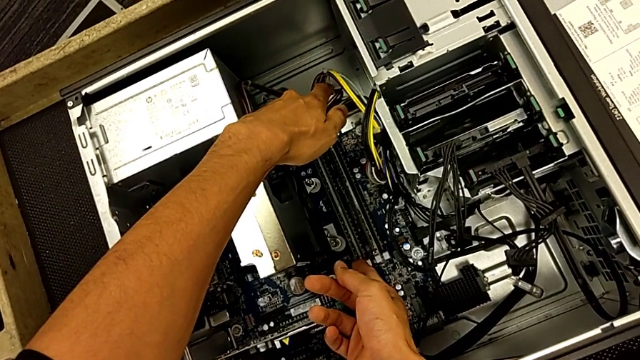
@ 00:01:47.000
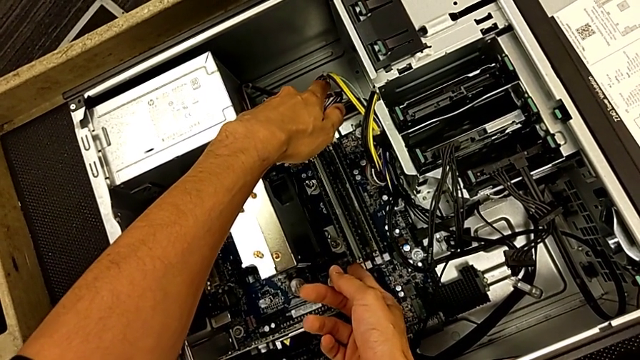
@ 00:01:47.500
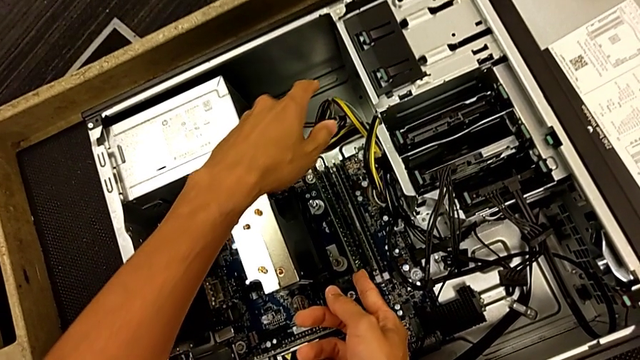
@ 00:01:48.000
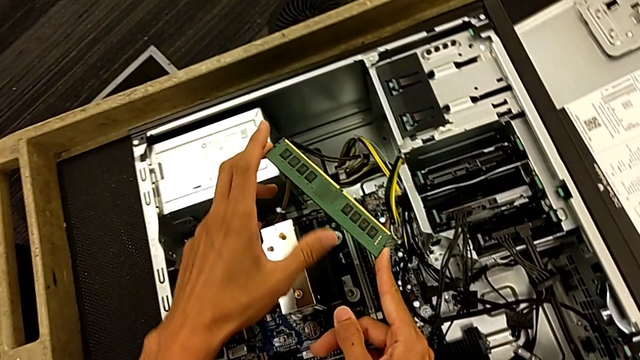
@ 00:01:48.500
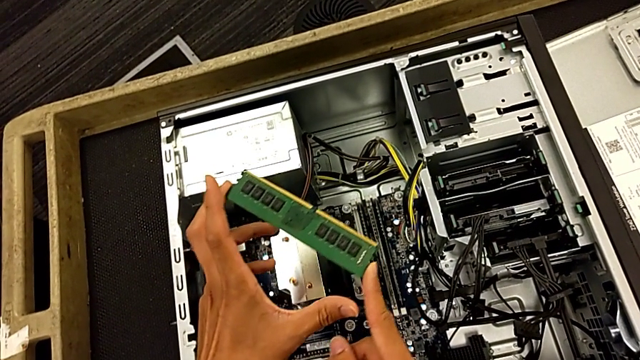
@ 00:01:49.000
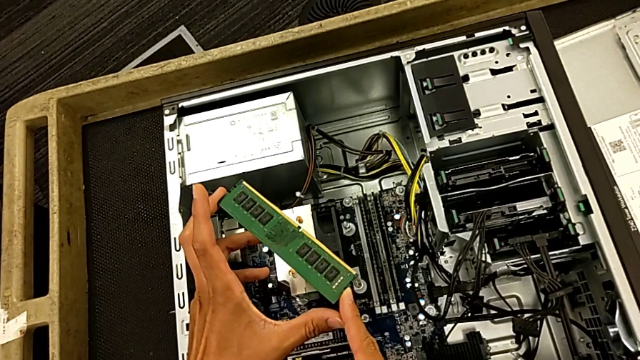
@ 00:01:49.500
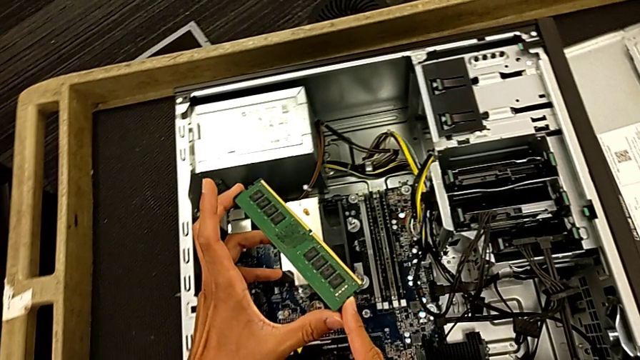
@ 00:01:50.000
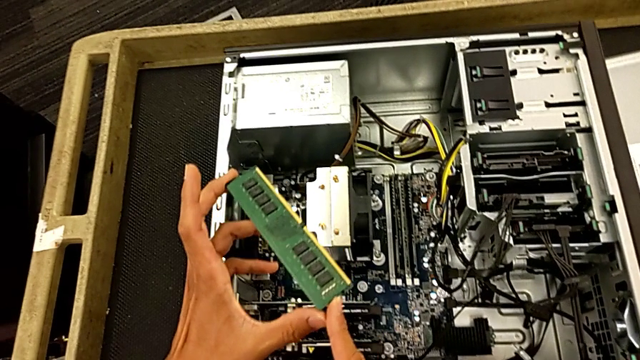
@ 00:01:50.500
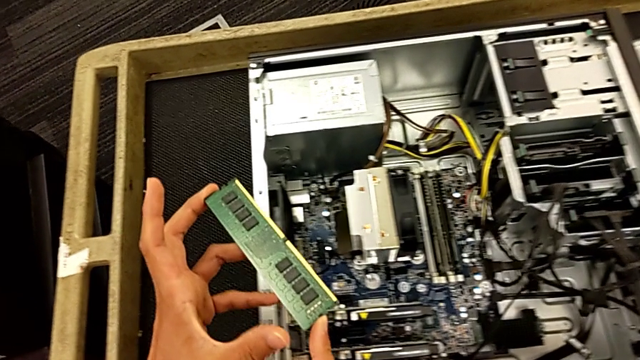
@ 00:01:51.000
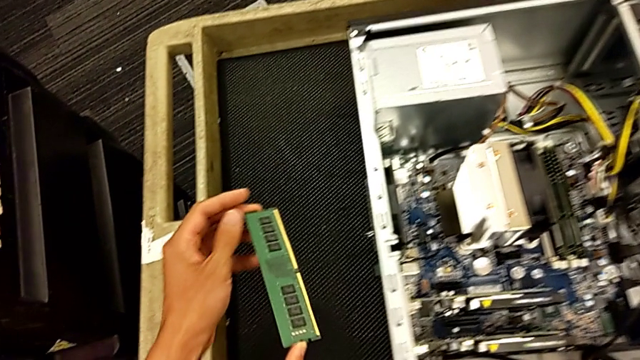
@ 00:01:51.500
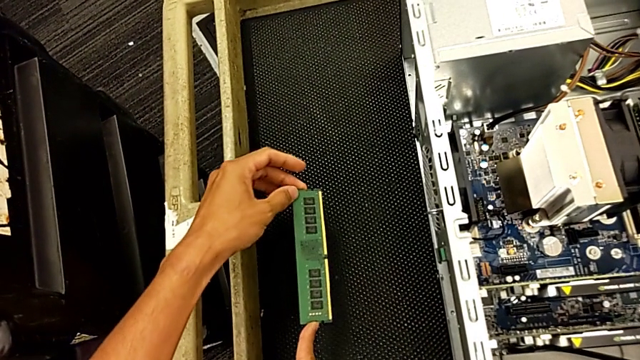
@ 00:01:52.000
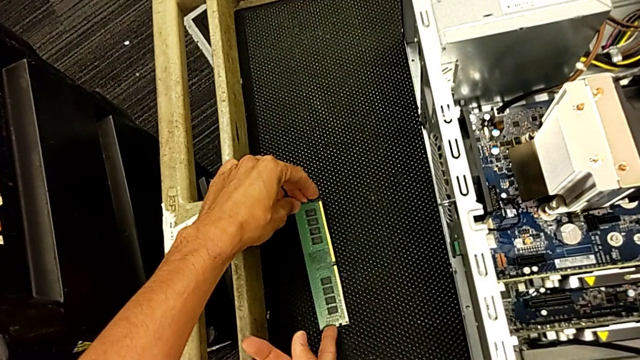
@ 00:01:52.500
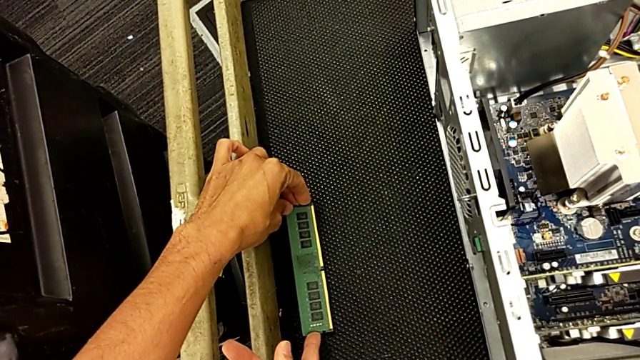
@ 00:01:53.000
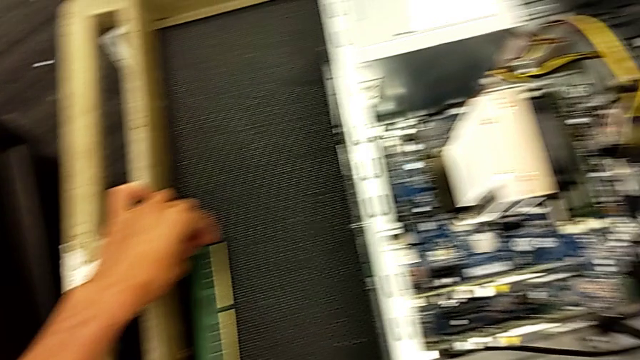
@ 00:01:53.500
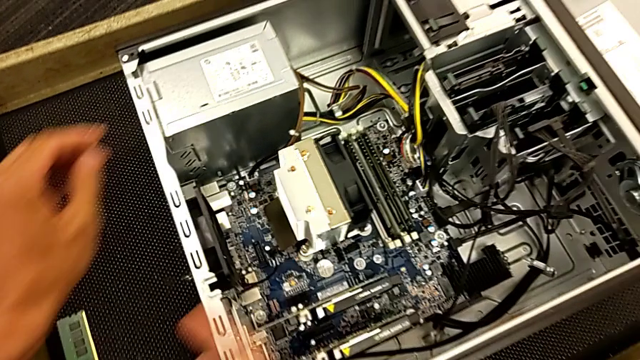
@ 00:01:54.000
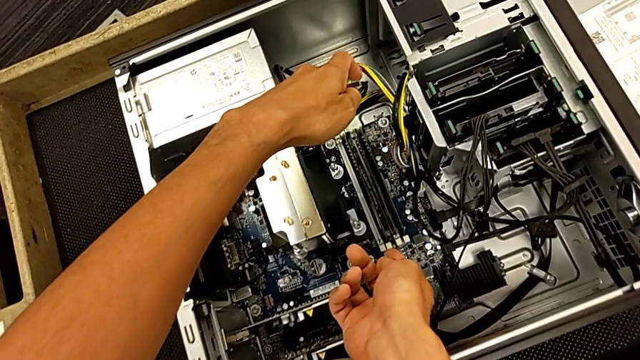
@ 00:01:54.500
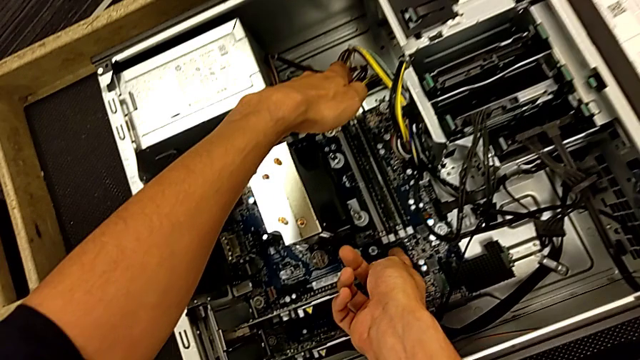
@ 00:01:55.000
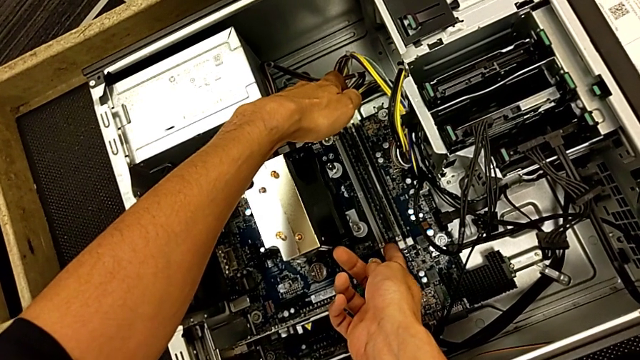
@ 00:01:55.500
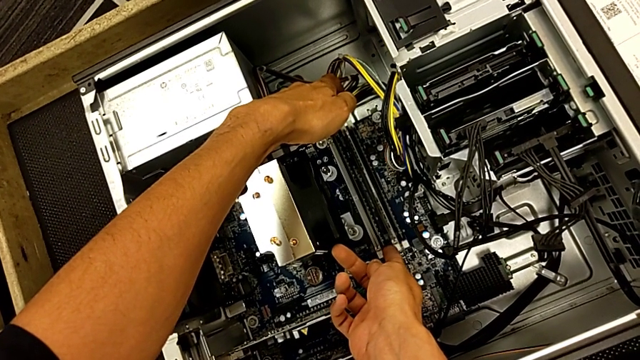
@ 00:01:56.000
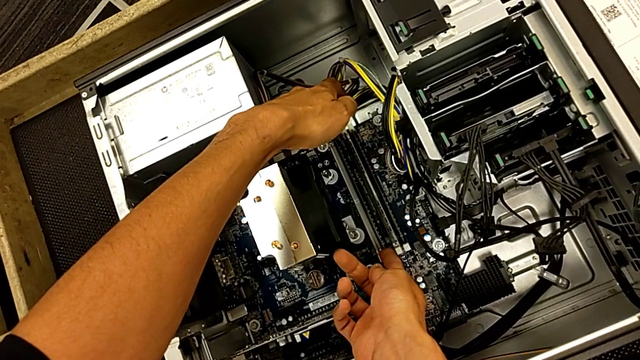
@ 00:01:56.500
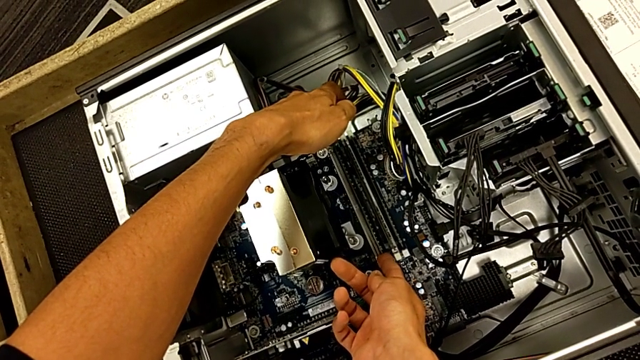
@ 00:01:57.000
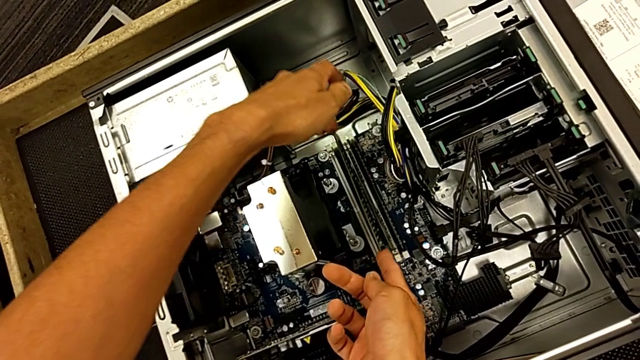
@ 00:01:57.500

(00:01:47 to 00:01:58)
The camera wearer is pulling out the RAM. They withdraw the first RAM twice, place it, grab the second RAM and lift it.

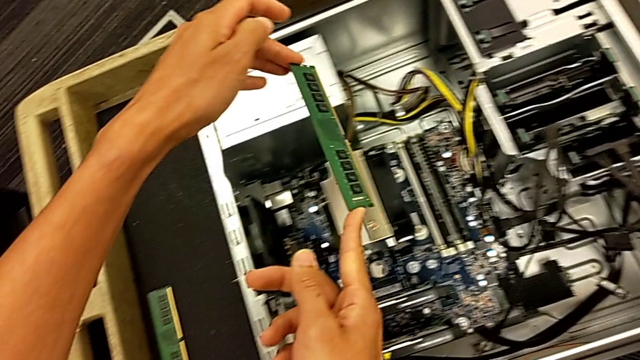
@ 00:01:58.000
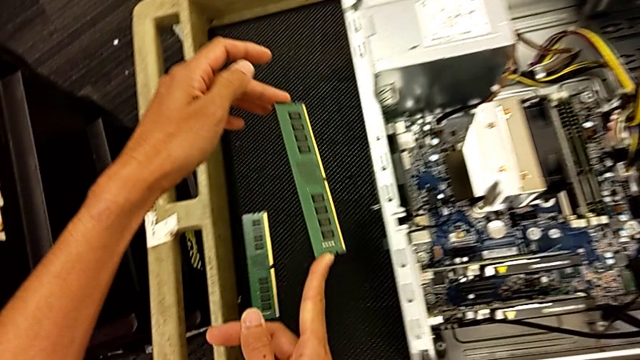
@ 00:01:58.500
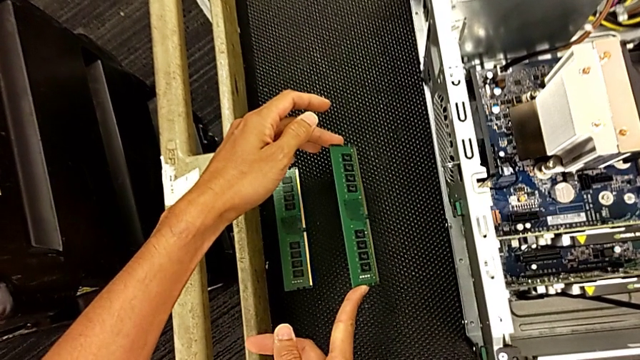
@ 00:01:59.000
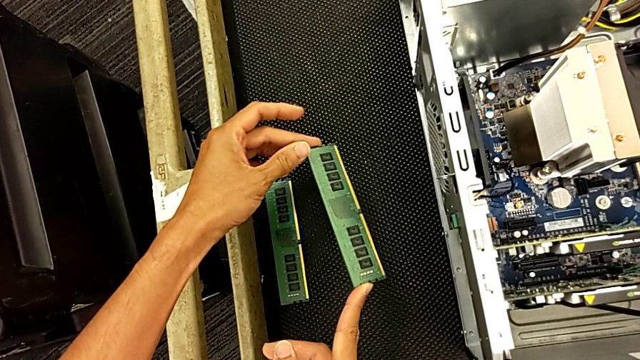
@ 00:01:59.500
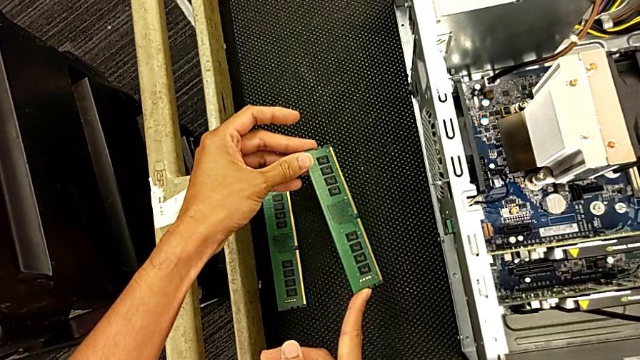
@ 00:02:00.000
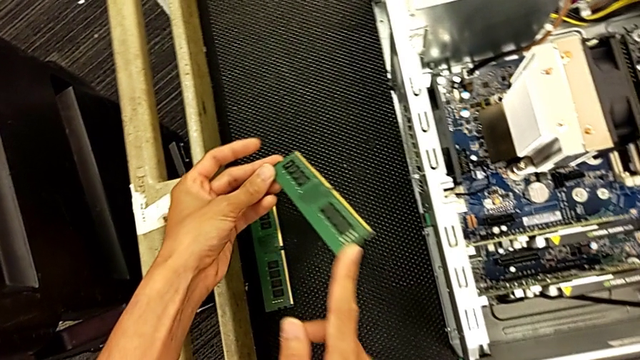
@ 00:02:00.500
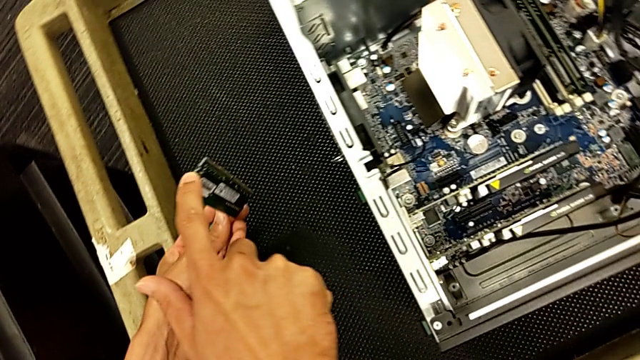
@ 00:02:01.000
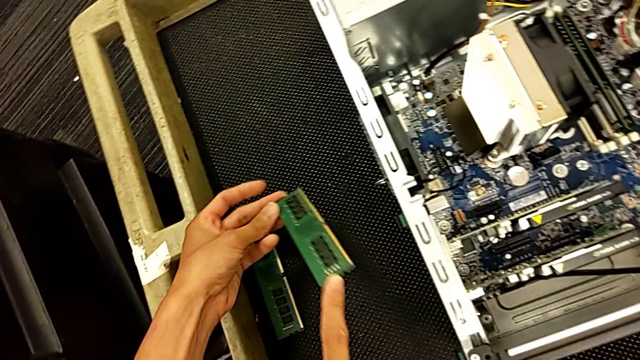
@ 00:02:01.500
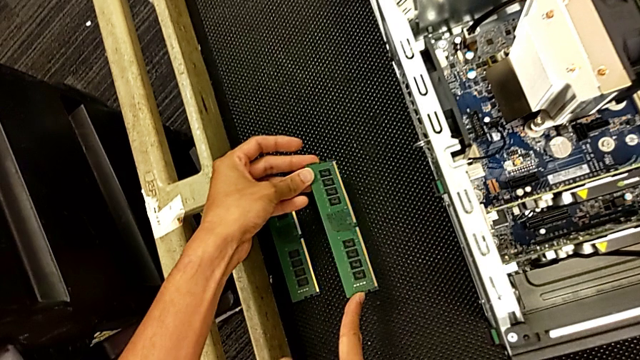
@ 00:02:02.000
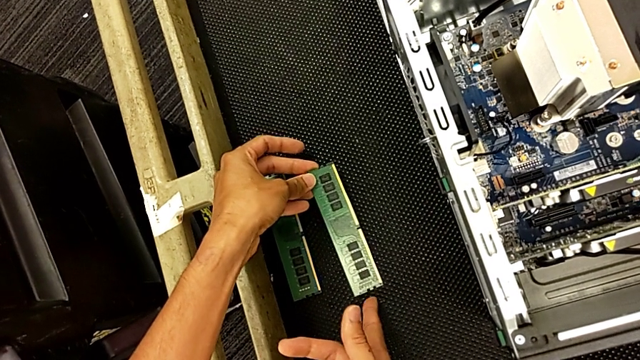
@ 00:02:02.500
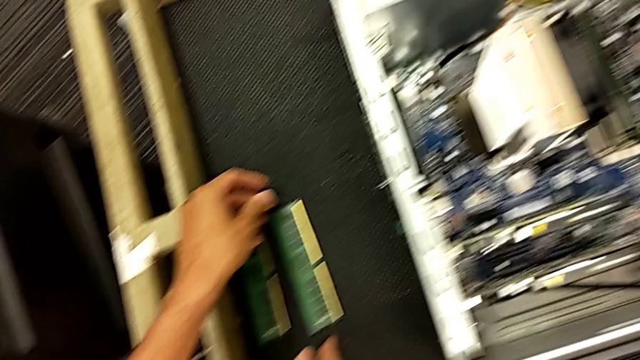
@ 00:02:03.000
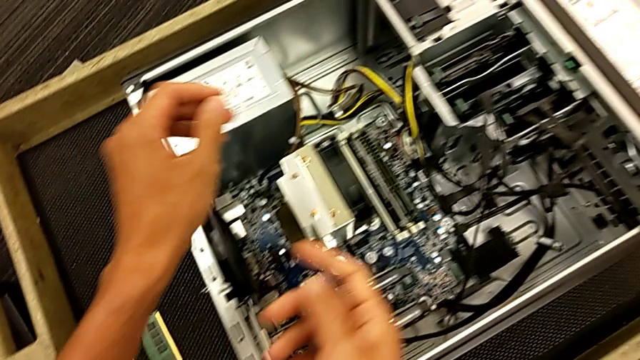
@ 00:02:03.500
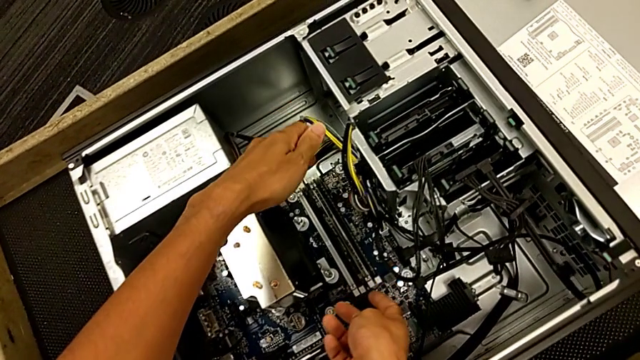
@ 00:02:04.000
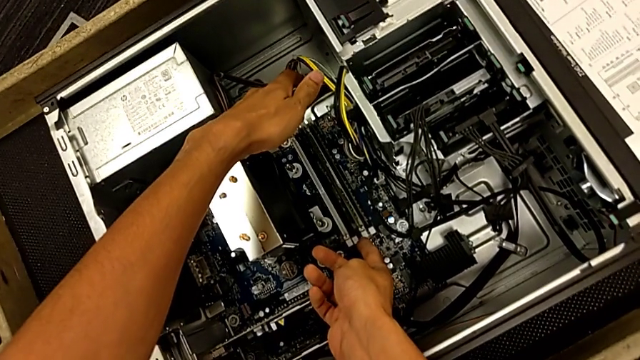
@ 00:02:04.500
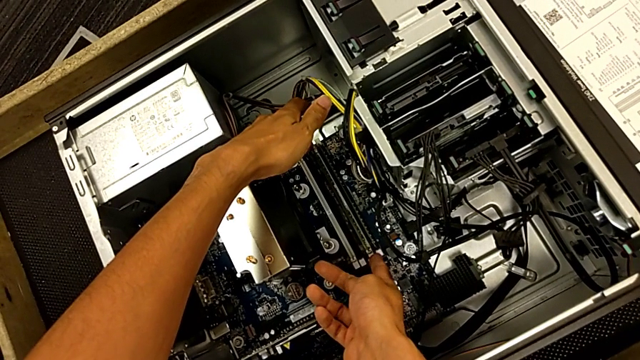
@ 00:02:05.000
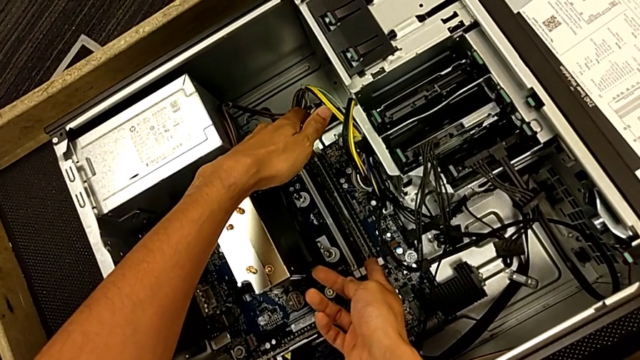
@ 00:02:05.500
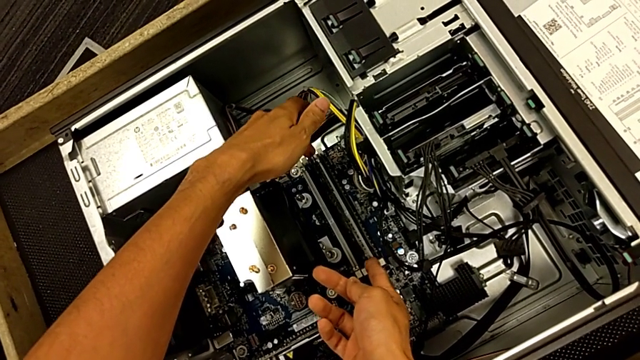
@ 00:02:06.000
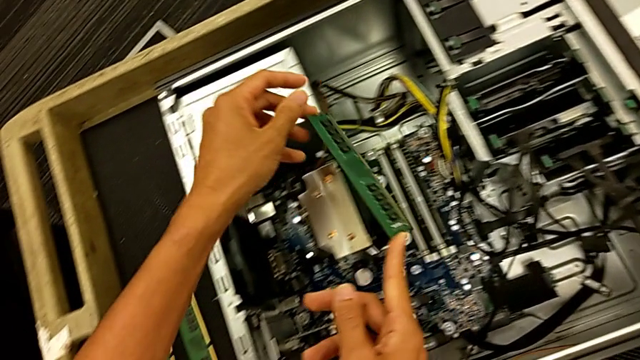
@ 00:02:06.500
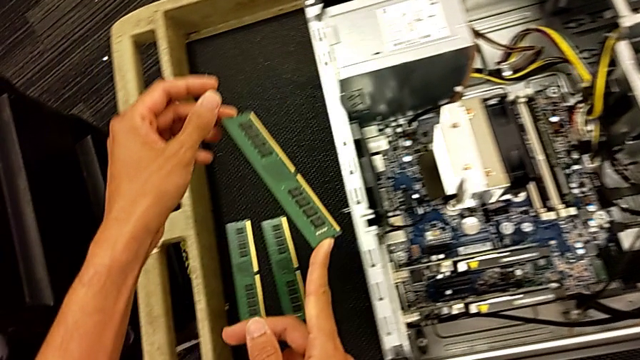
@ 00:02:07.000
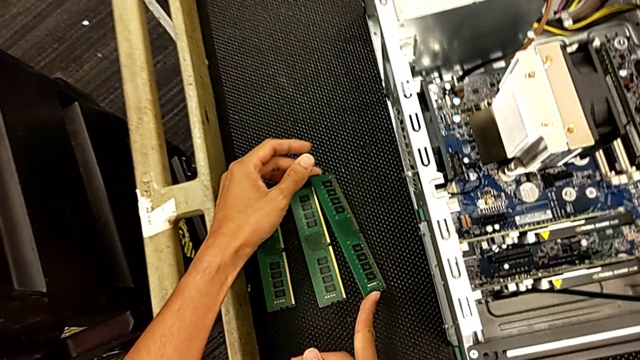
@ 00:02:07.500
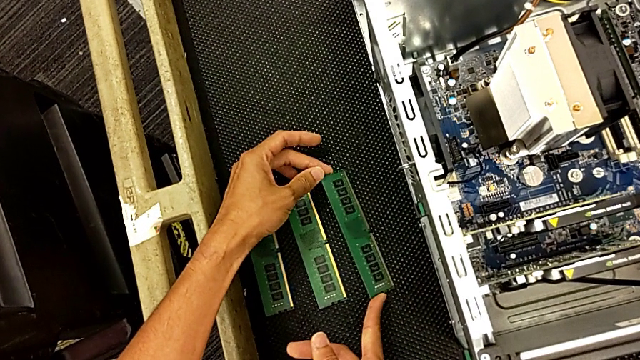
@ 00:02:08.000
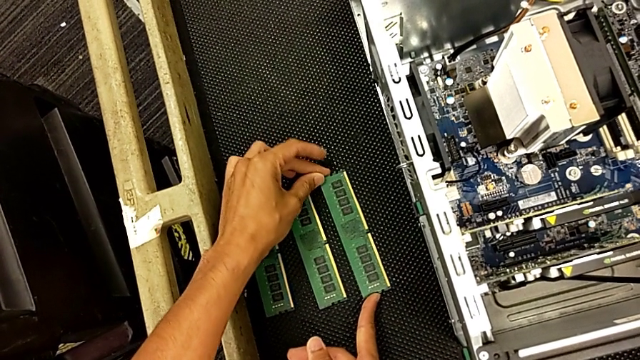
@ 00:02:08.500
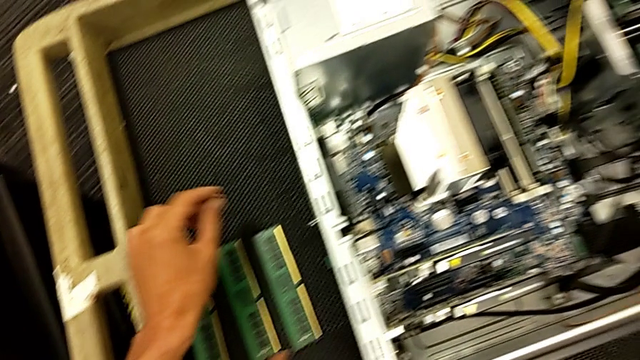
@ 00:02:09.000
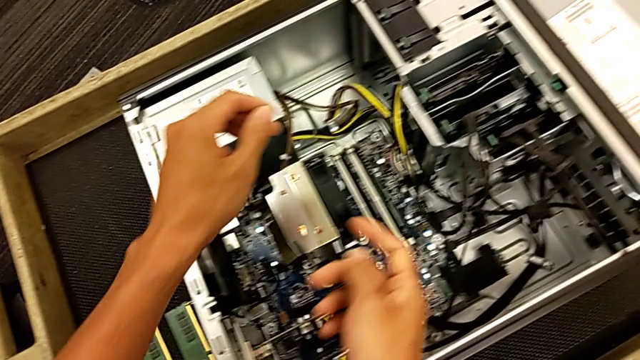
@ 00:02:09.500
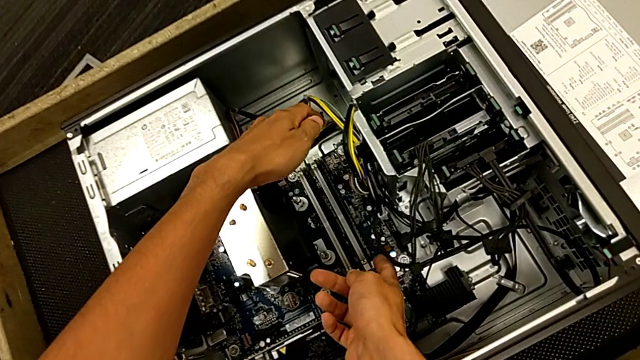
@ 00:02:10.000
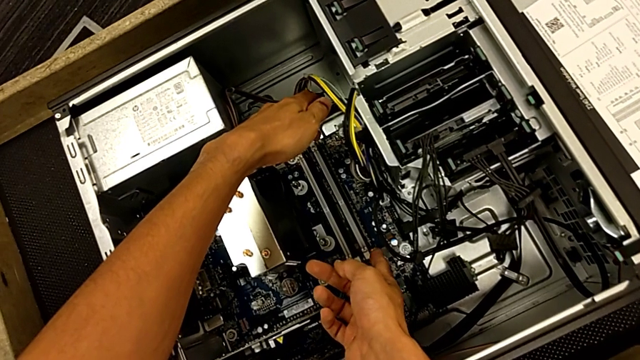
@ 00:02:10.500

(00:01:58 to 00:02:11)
The camera wearer is pulling out the RAM. They withdraw the second RAM, inspect it, place it, grab the third RAM, lift it and place it.
